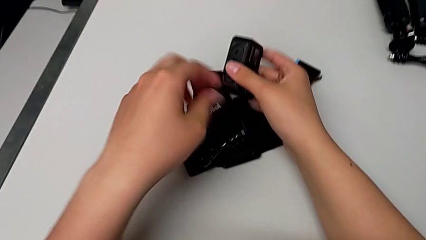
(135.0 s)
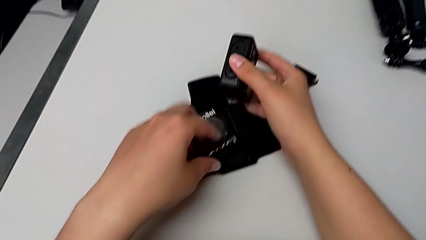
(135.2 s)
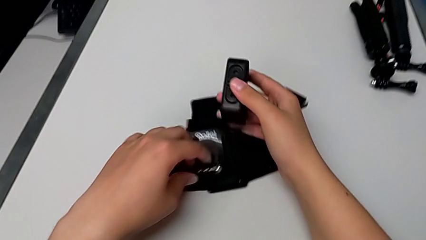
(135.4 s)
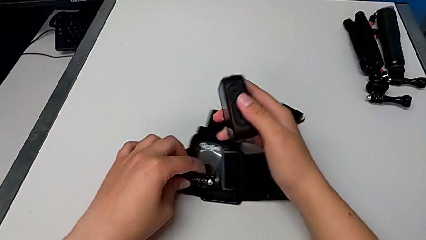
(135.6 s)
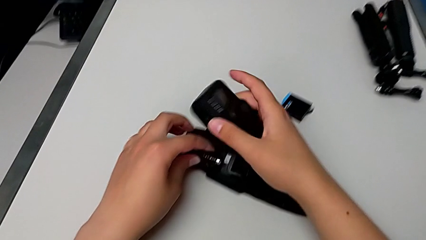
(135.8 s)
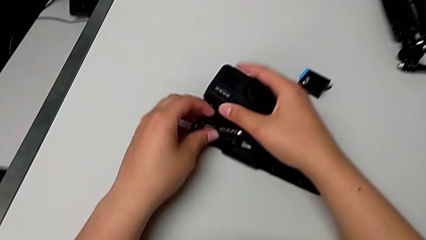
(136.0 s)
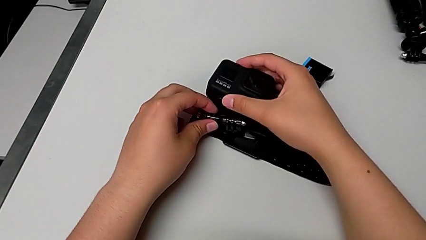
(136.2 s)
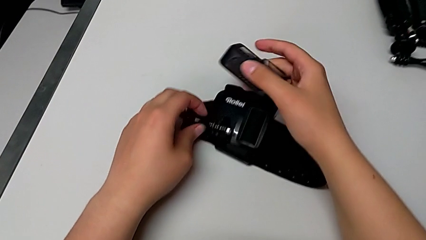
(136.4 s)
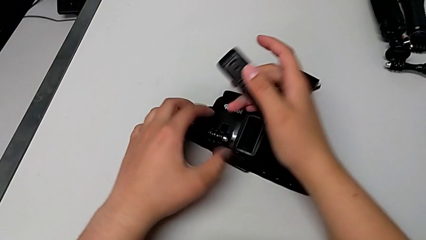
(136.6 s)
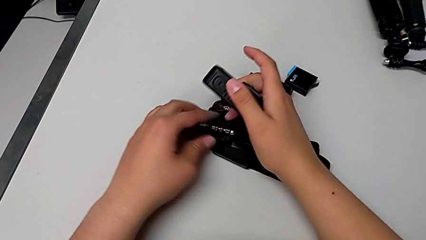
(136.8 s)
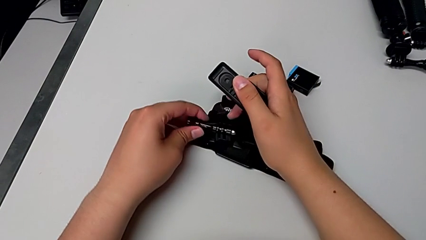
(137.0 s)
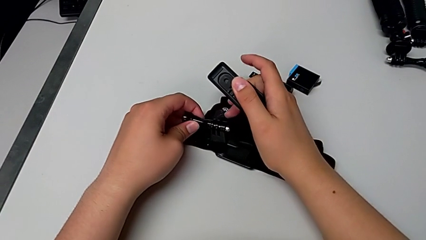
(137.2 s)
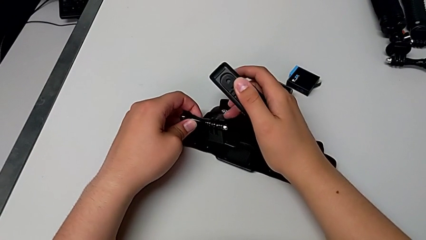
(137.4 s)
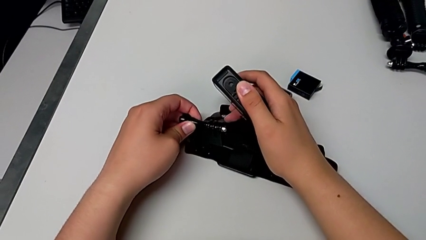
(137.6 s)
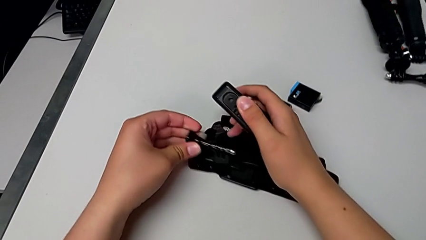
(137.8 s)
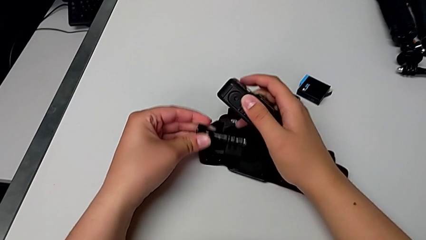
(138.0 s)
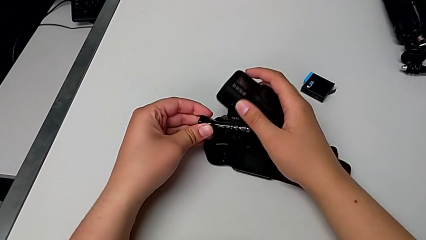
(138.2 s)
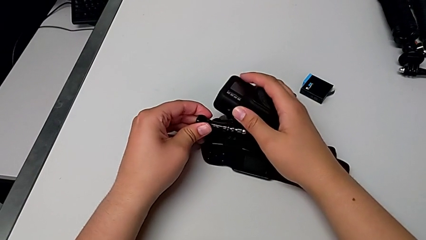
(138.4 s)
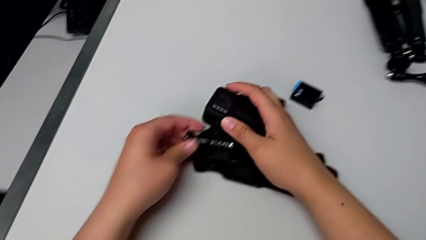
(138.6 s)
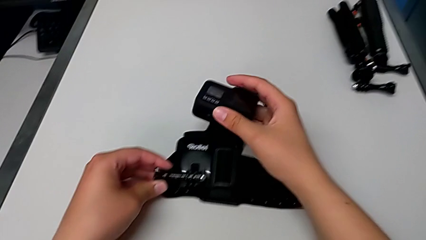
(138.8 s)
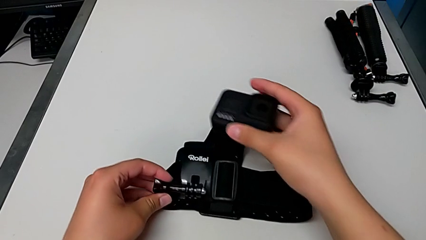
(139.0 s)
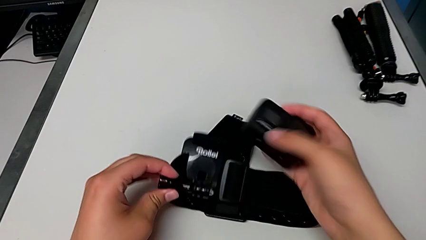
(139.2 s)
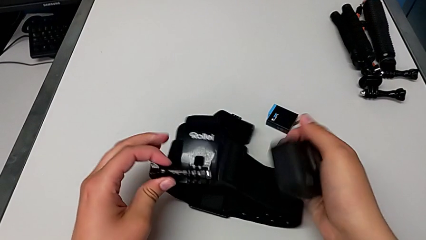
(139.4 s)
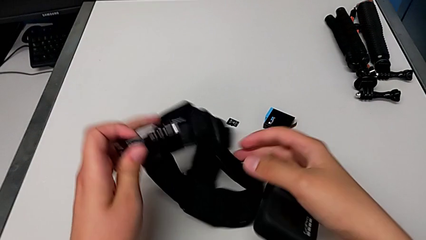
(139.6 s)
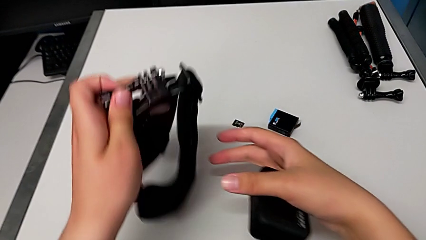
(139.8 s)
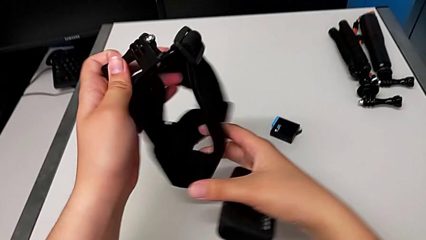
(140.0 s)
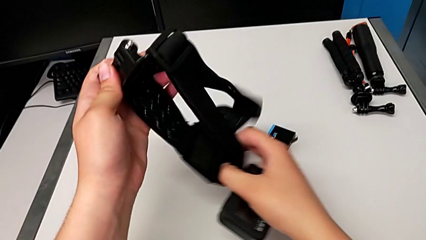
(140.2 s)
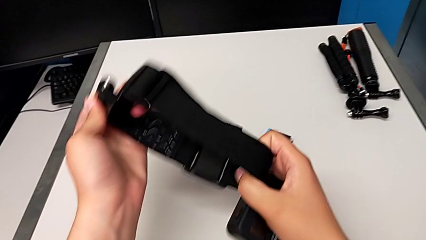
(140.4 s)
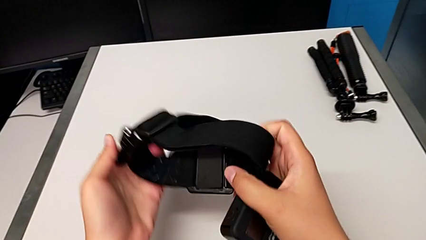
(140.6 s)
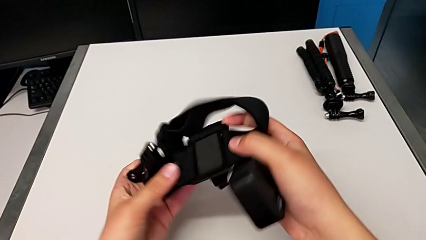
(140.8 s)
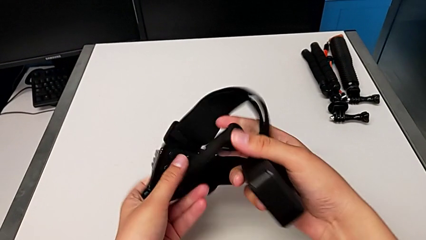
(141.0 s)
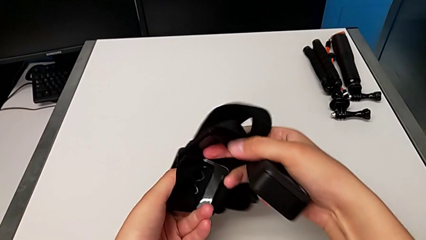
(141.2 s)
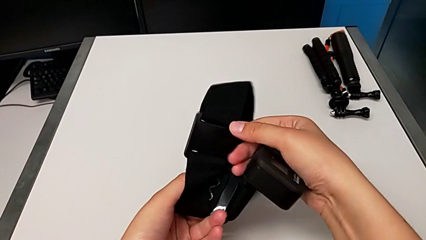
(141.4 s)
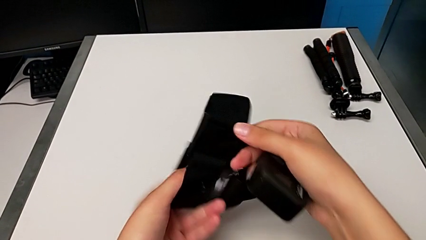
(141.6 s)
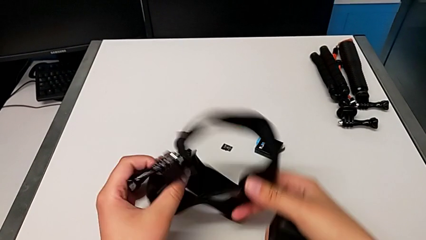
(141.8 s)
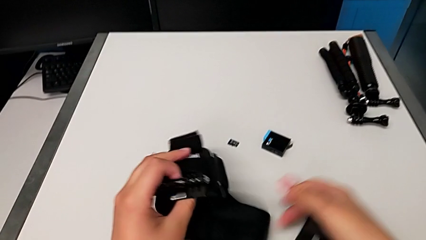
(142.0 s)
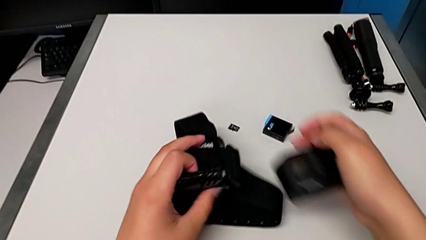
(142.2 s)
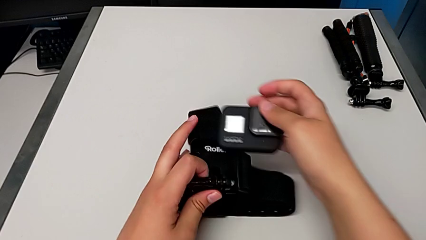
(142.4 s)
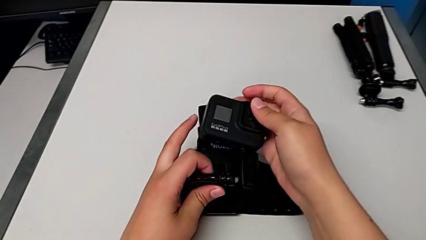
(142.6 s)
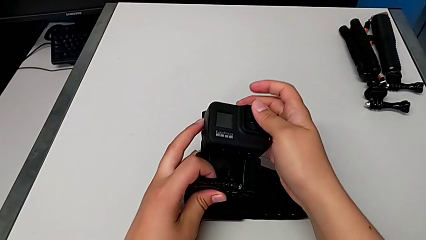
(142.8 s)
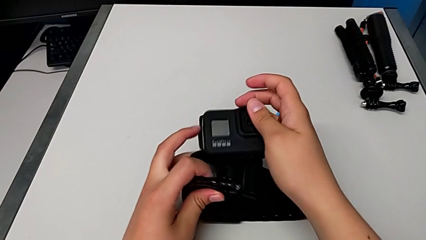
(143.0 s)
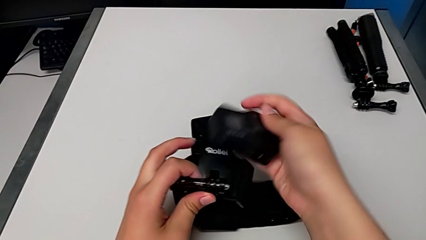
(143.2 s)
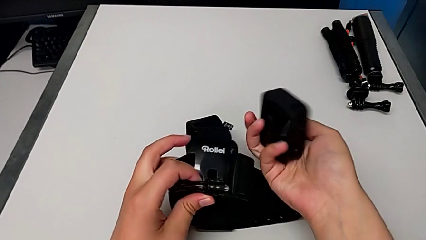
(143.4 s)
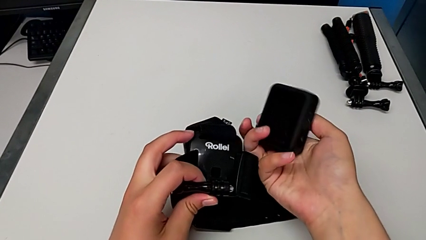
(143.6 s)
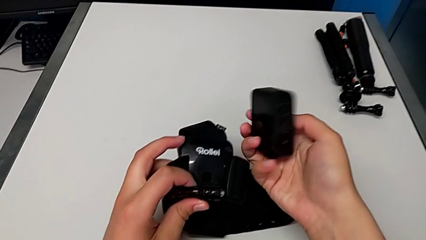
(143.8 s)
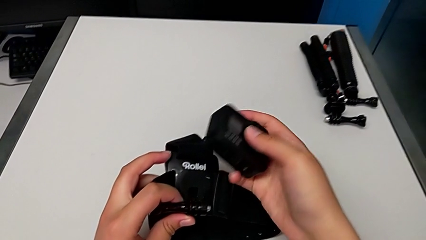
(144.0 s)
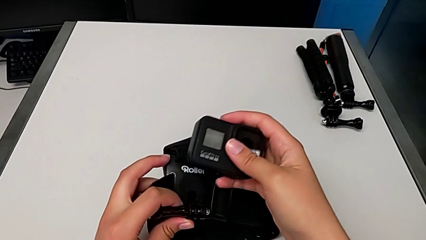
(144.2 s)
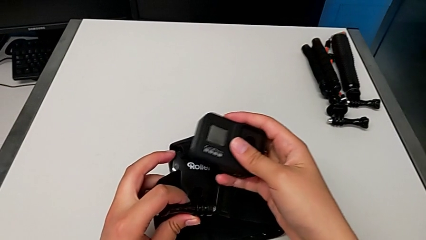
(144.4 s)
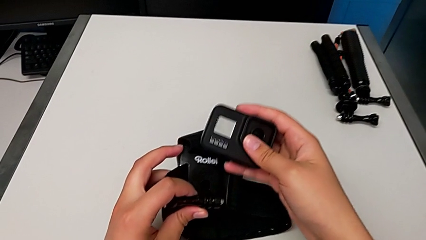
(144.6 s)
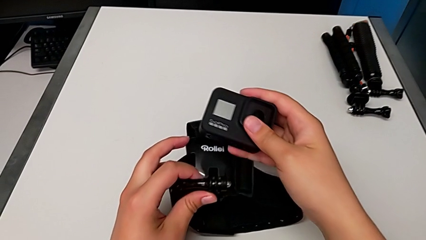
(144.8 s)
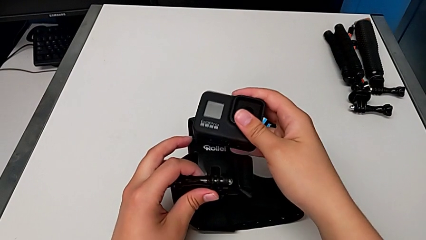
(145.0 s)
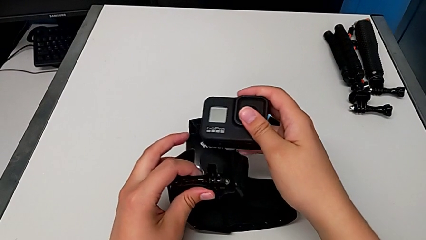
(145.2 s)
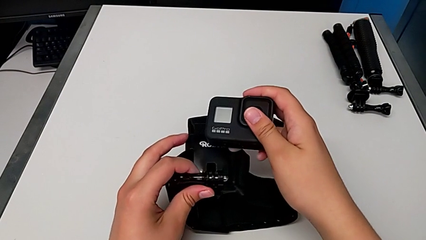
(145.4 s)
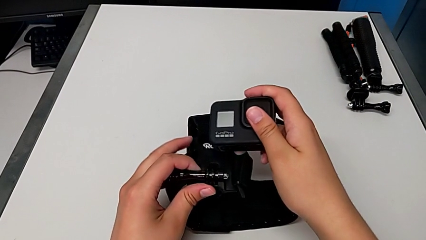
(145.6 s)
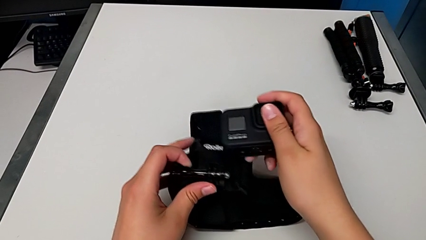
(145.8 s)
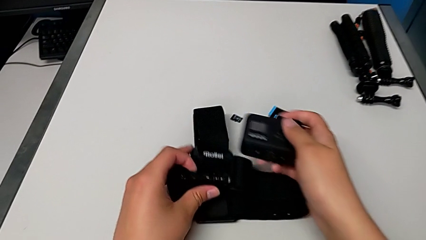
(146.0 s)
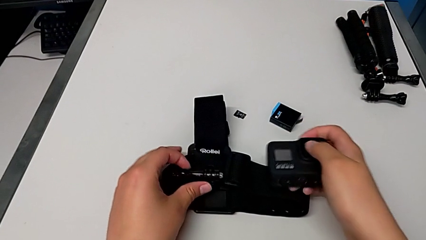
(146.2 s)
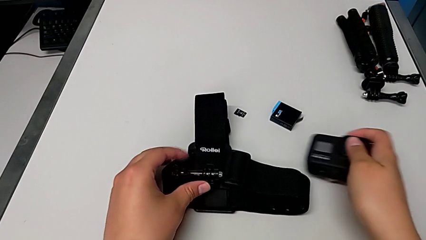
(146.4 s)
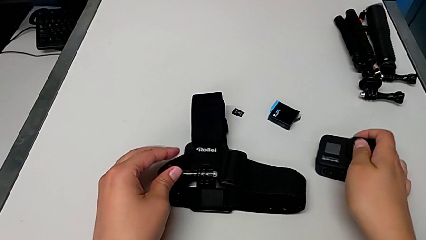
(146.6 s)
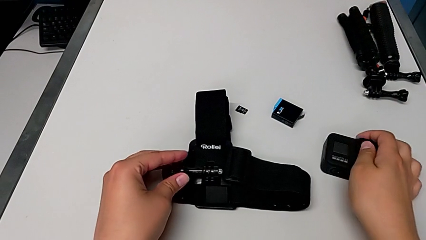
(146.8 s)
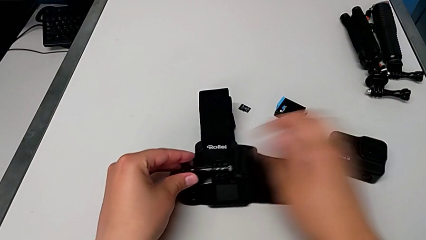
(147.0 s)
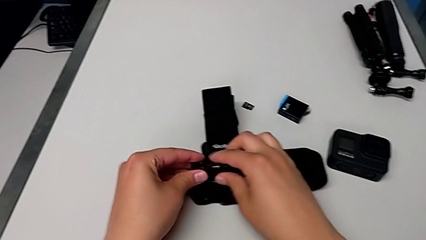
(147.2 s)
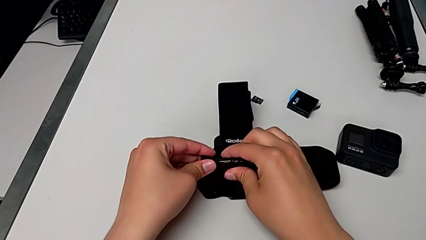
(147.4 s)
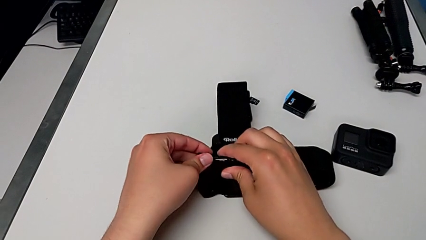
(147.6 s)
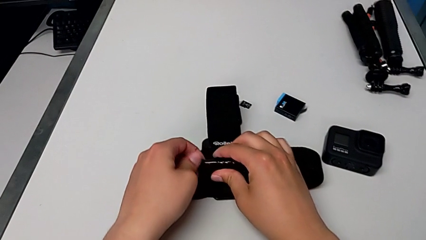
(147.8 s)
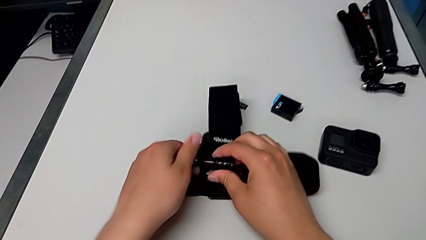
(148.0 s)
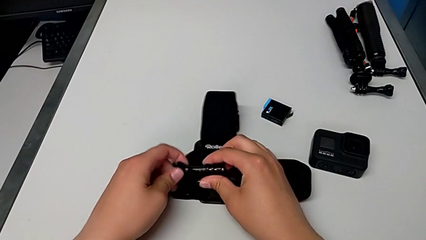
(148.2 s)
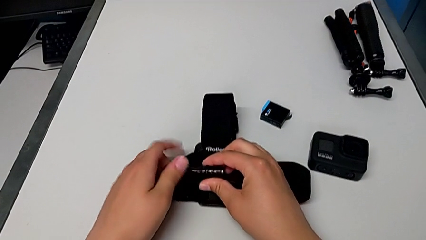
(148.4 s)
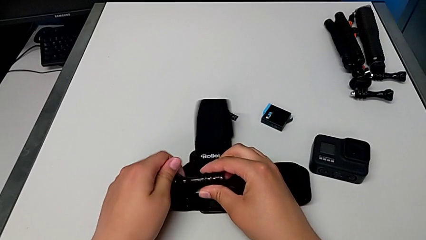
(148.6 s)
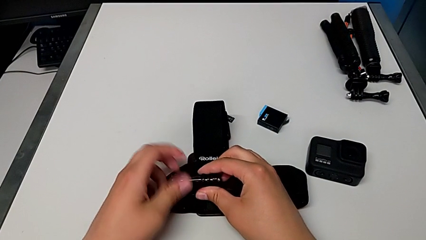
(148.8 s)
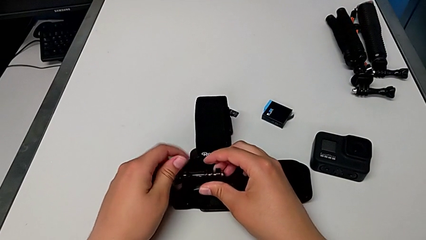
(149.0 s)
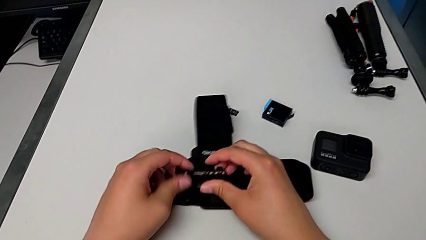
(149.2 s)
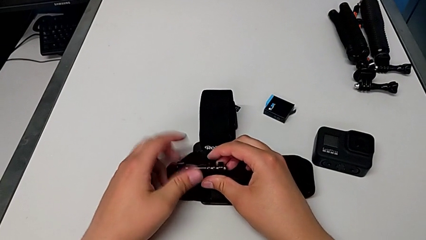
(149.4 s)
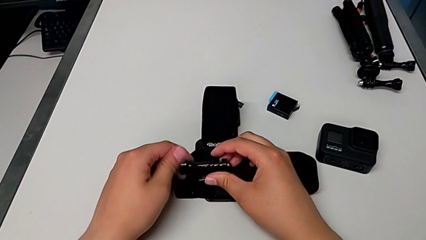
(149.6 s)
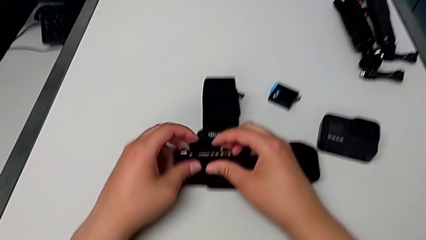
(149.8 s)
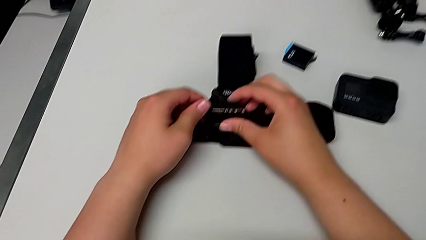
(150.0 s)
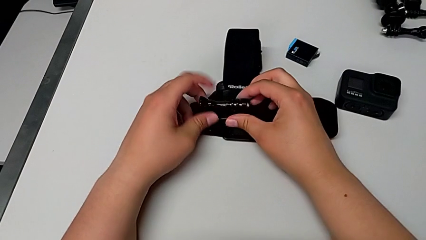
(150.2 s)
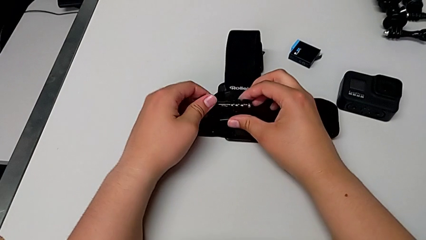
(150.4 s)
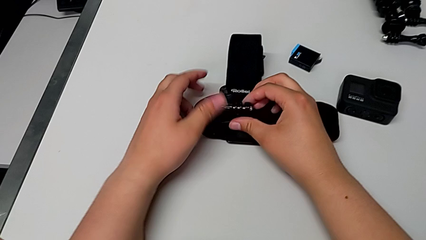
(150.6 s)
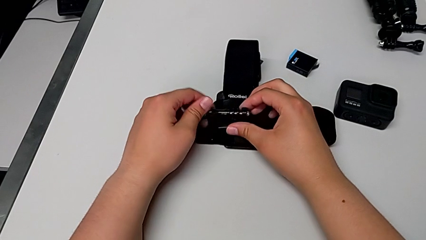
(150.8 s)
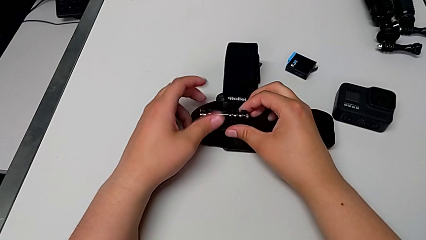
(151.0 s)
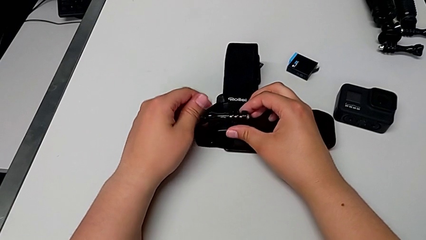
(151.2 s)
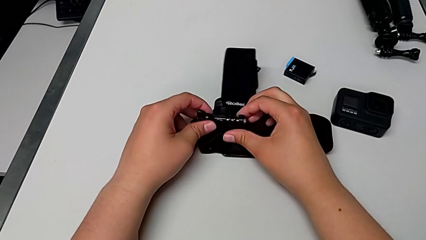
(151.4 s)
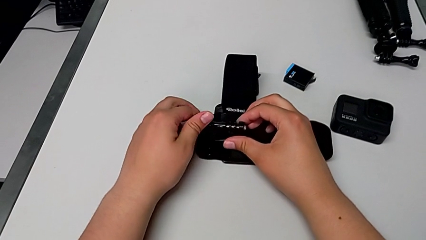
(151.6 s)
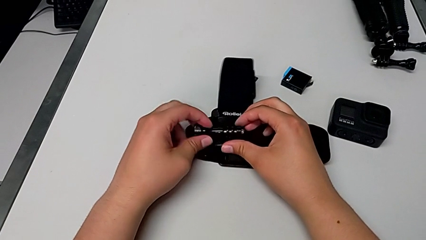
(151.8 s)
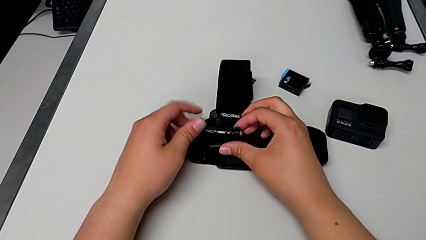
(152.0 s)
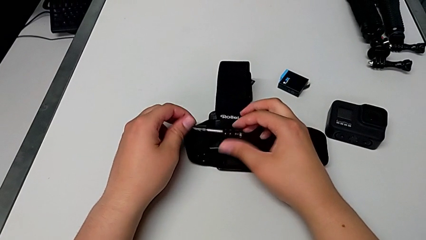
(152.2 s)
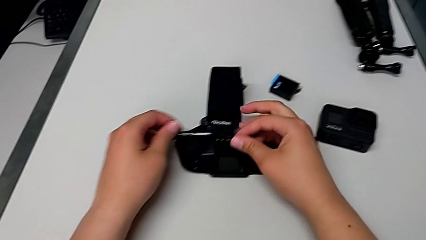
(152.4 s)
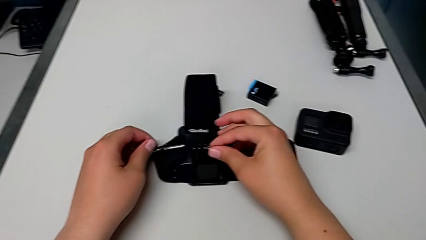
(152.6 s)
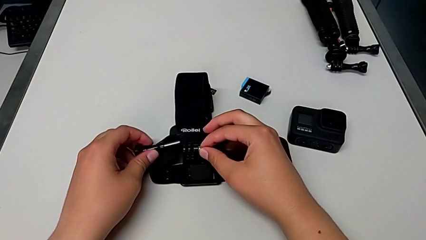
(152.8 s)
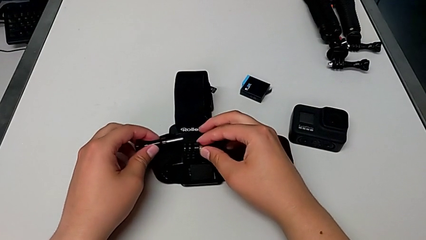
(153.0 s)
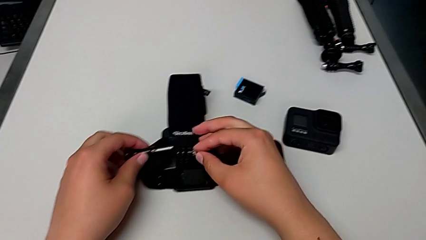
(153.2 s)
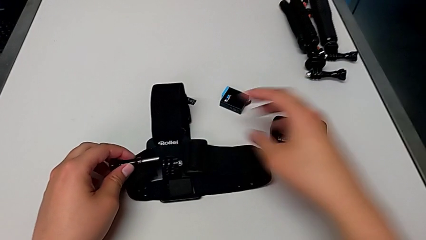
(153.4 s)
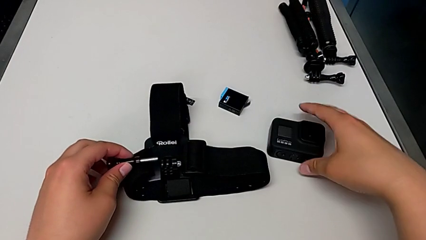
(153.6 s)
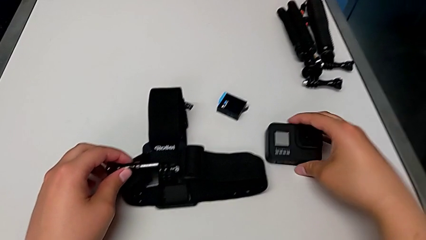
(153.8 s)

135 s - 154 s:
The camera wearer is mounting the GoPro into the belt. They place the strap, rotate it, lift it, grab it, inspect it, place the GoPro and unscrew the screw.
